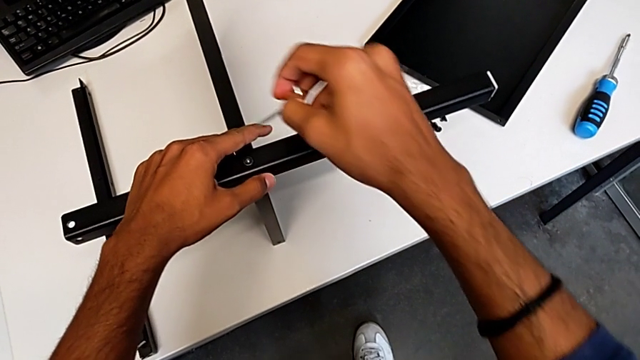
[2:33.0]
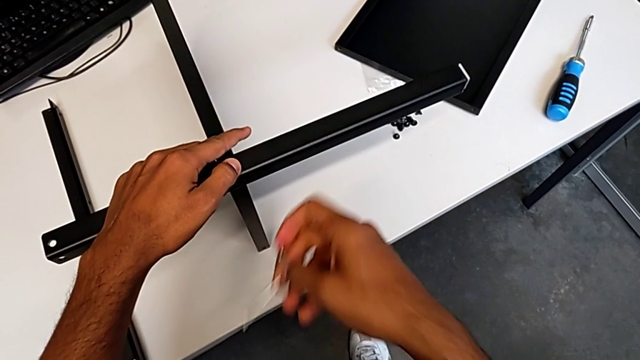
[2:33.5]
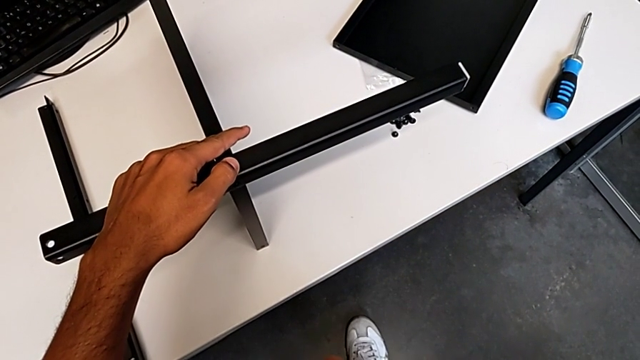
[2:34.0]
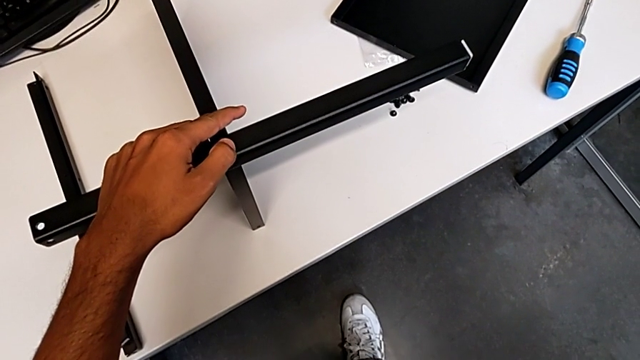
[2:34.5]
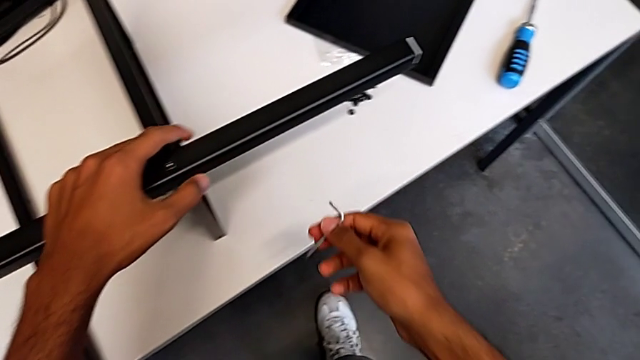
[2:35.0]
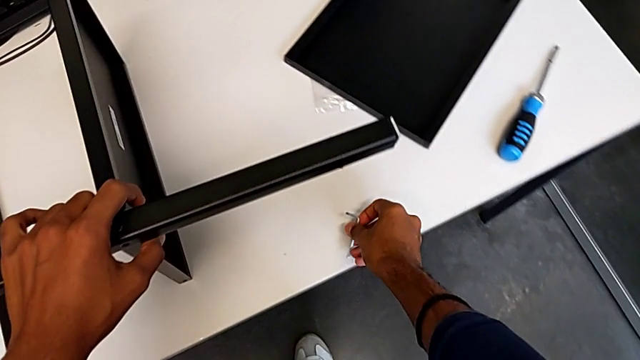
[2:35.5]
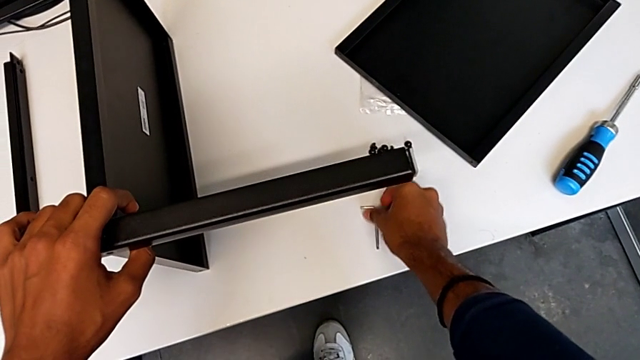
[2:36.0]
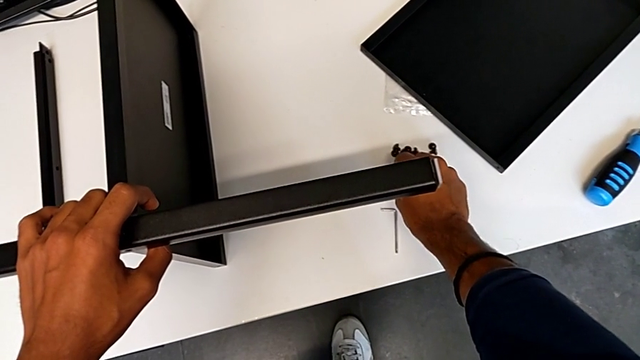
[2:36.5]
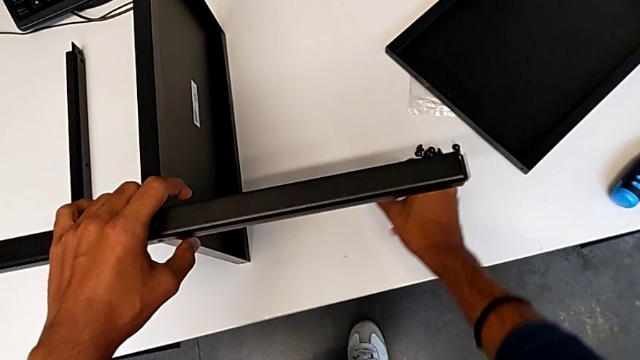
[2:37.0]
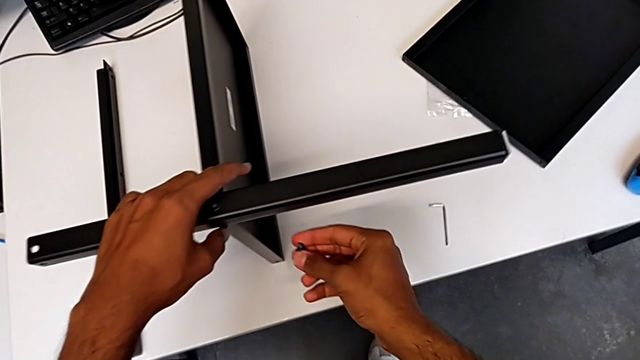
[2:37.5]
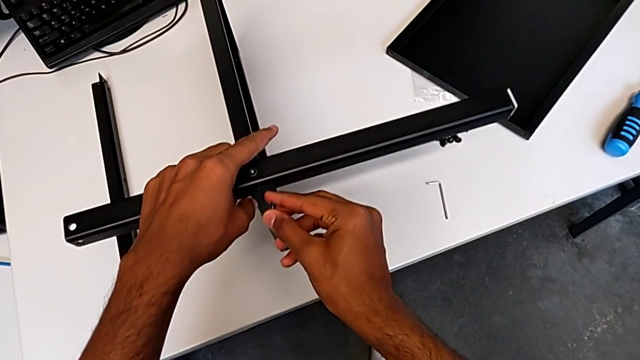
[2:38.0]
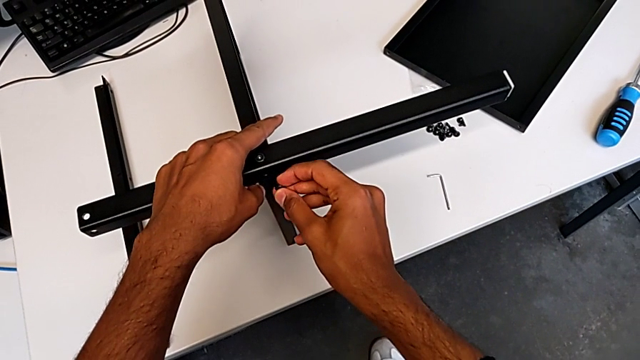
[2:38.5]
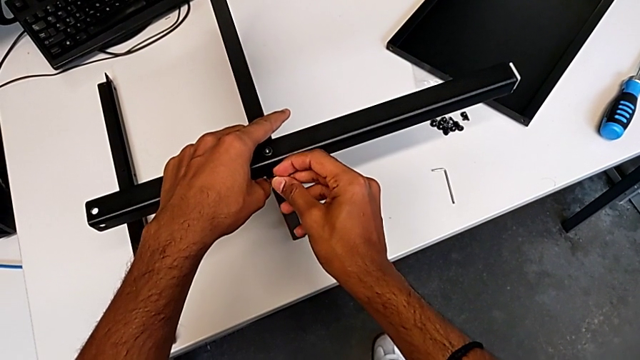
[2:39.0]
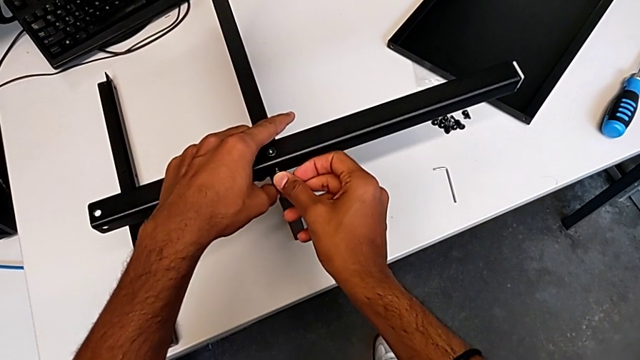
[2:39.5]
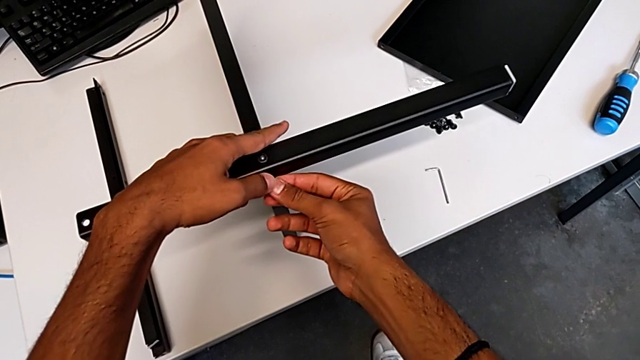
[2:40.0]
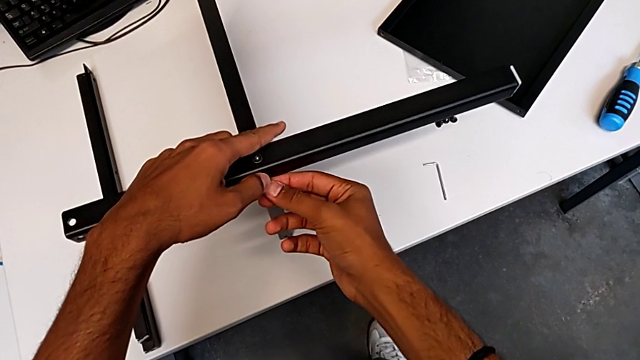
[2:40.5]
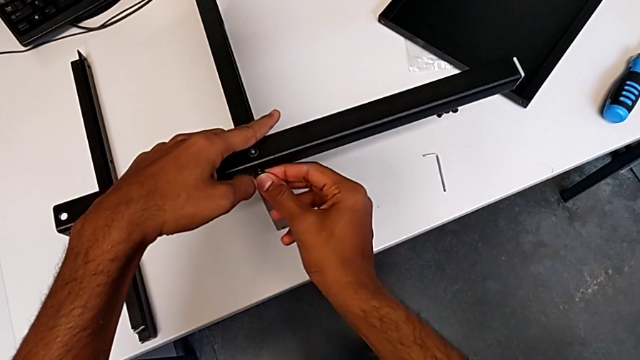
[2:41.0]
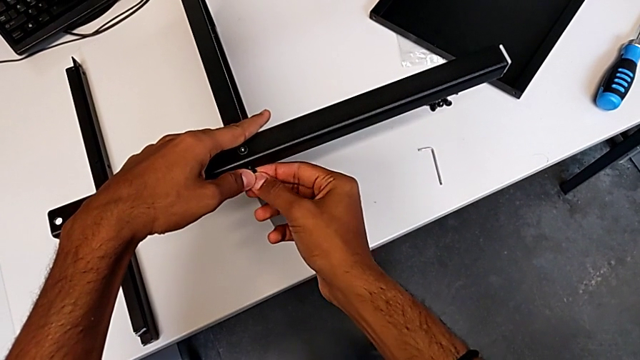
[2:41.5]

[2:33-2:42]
The camera wearer is screwing the first leg onto the shelf. They screw the first hex socket head and begin to screw the second hex socket head.

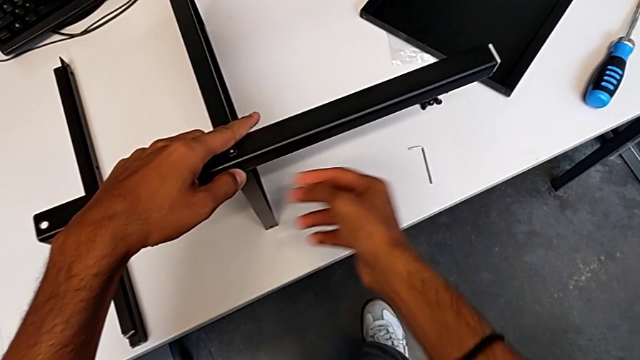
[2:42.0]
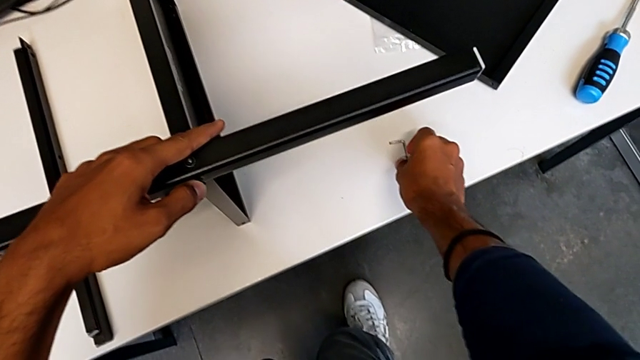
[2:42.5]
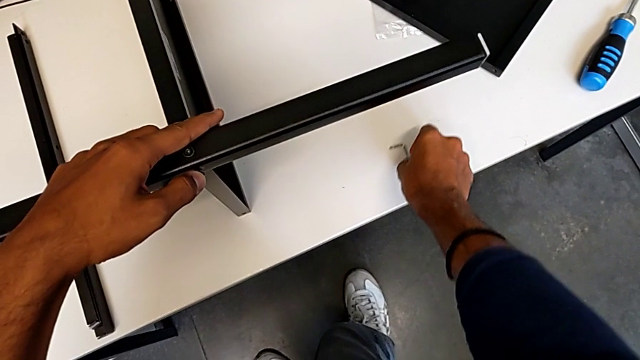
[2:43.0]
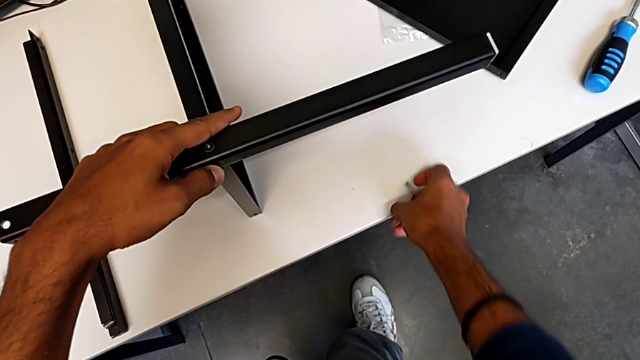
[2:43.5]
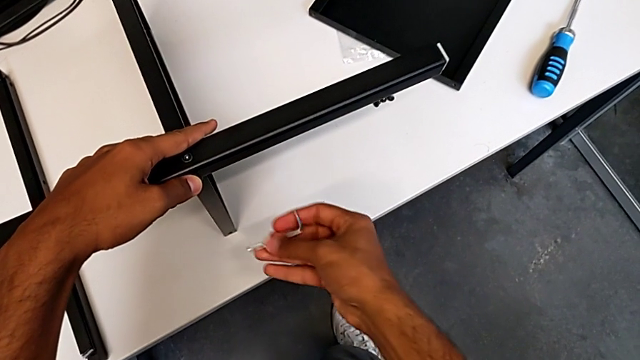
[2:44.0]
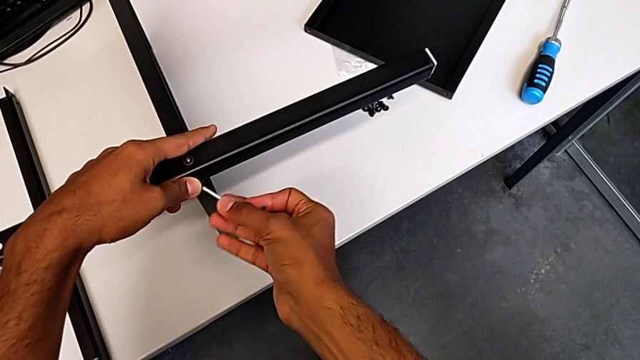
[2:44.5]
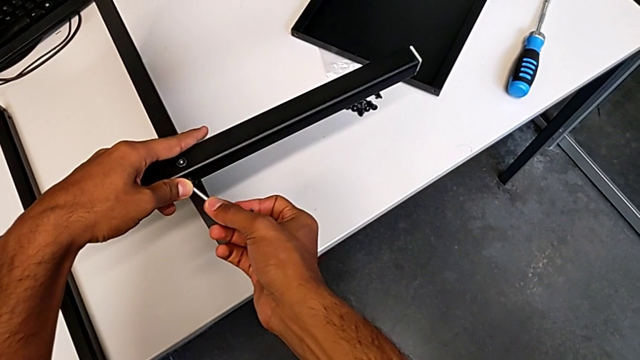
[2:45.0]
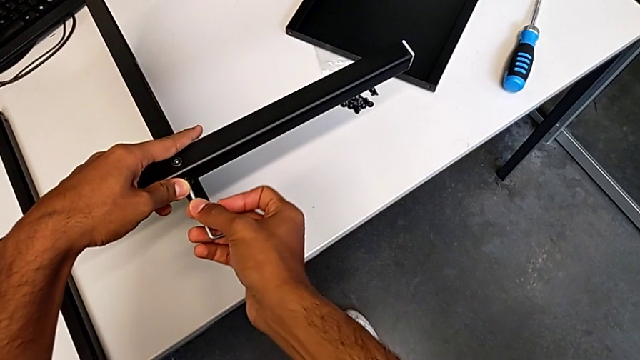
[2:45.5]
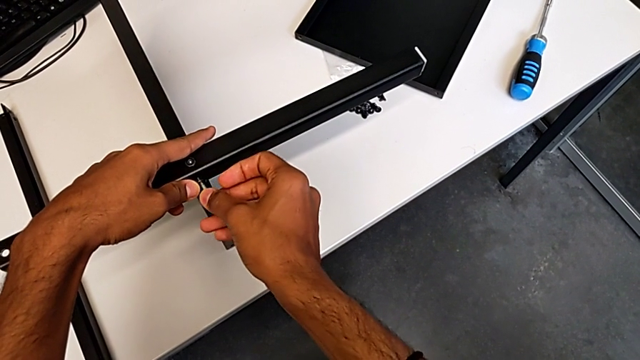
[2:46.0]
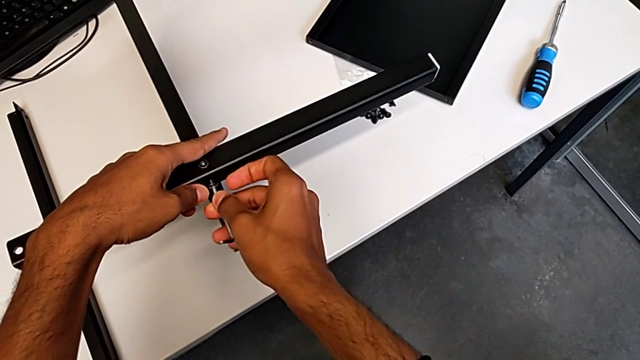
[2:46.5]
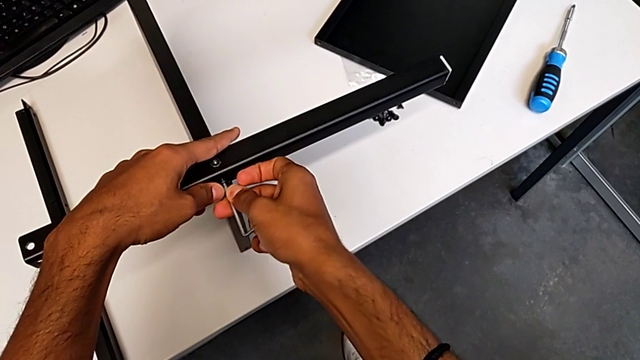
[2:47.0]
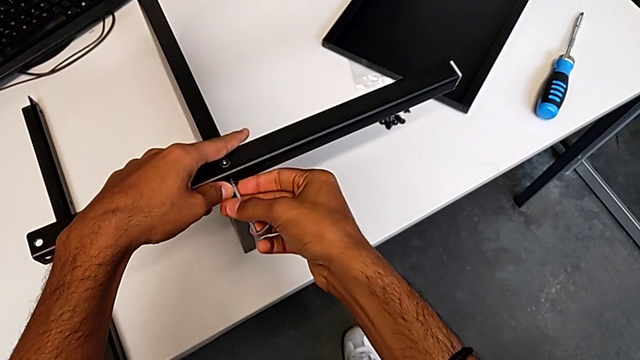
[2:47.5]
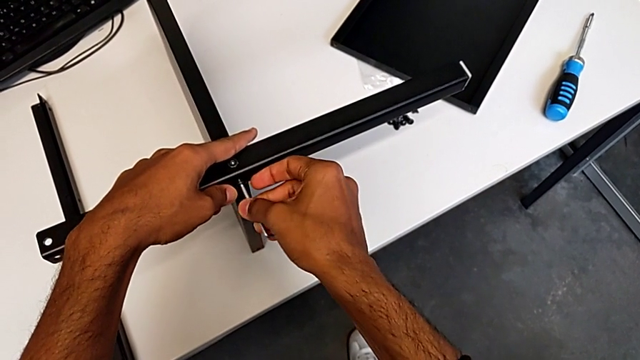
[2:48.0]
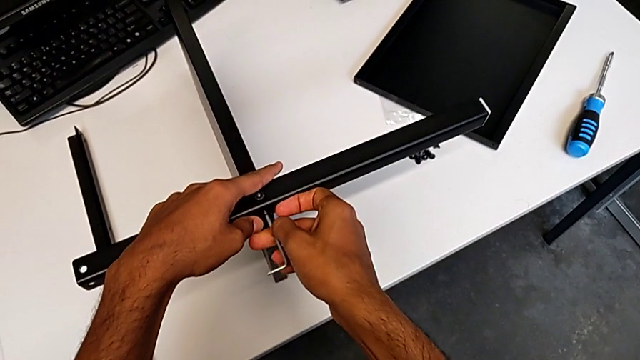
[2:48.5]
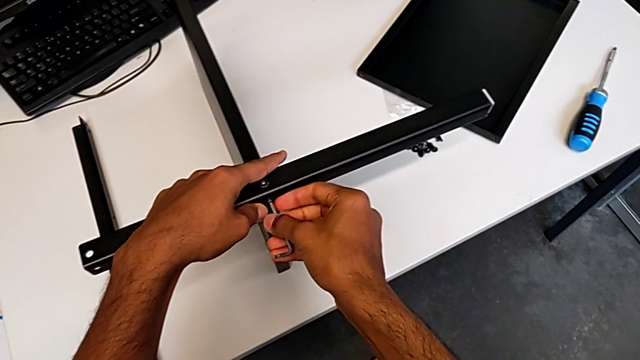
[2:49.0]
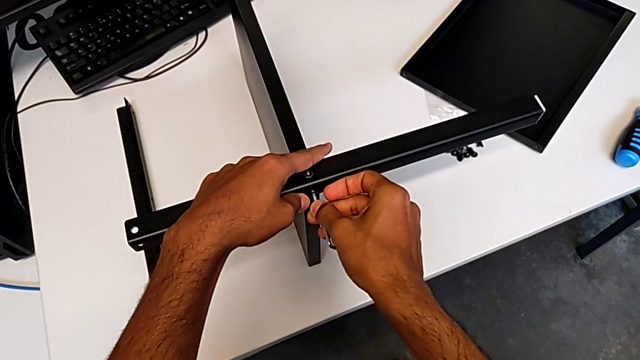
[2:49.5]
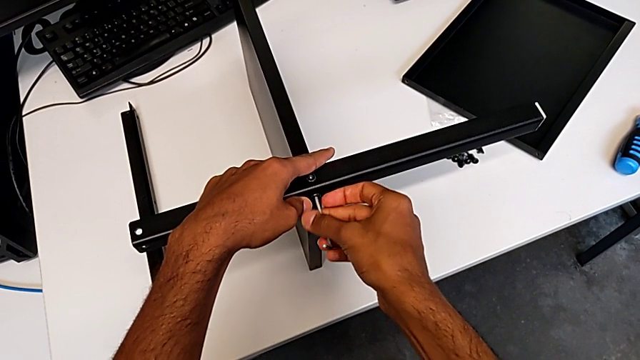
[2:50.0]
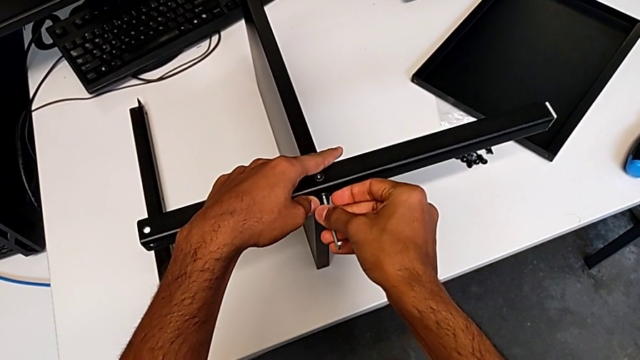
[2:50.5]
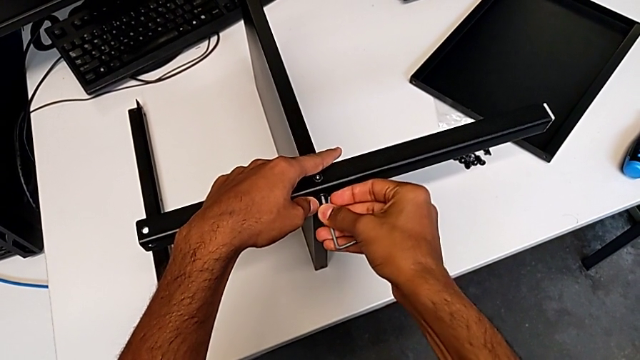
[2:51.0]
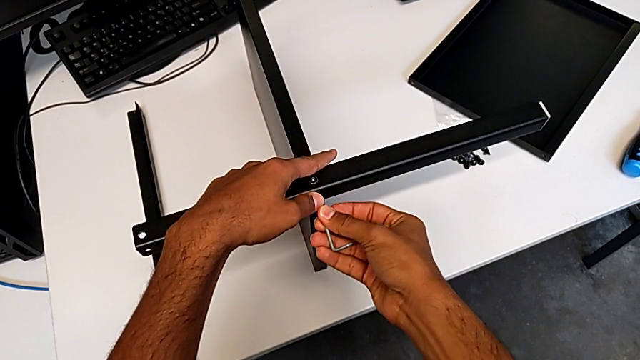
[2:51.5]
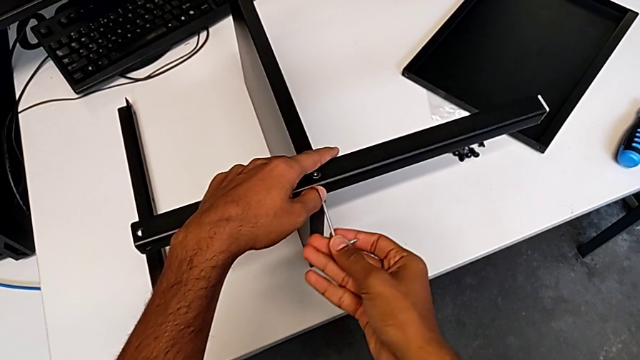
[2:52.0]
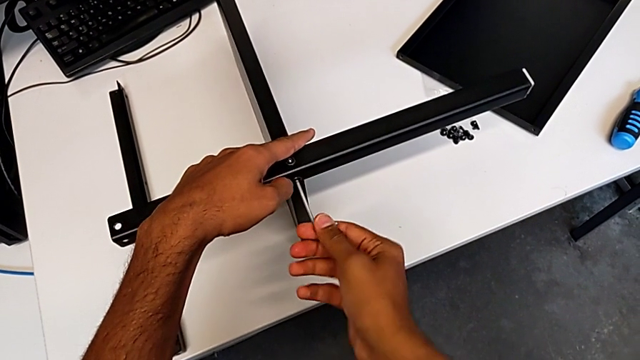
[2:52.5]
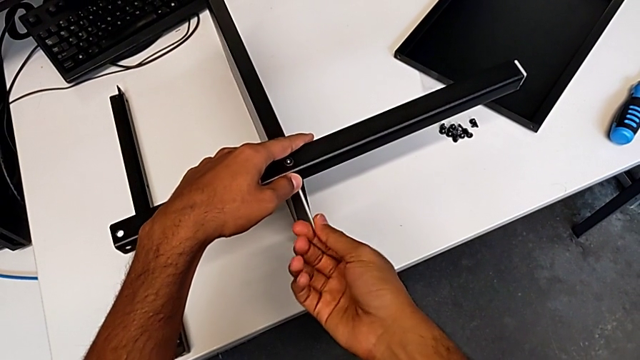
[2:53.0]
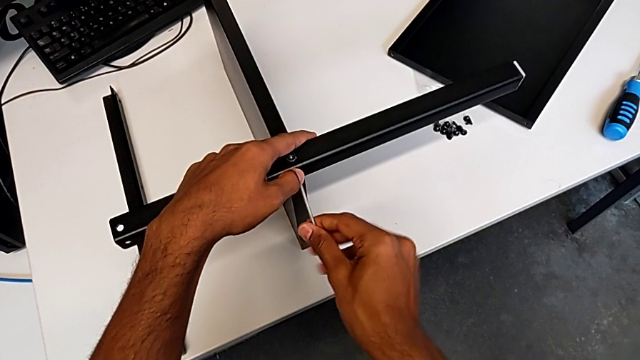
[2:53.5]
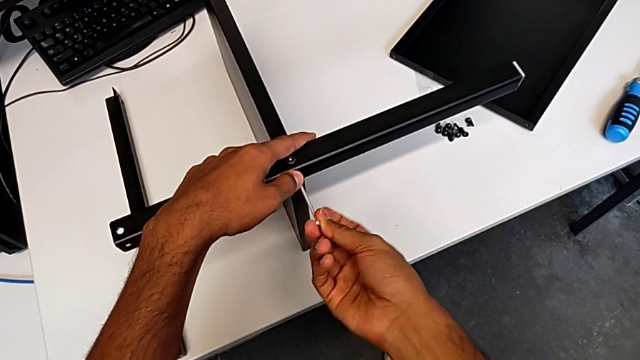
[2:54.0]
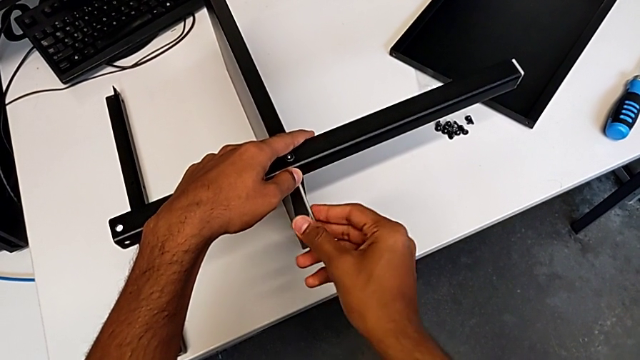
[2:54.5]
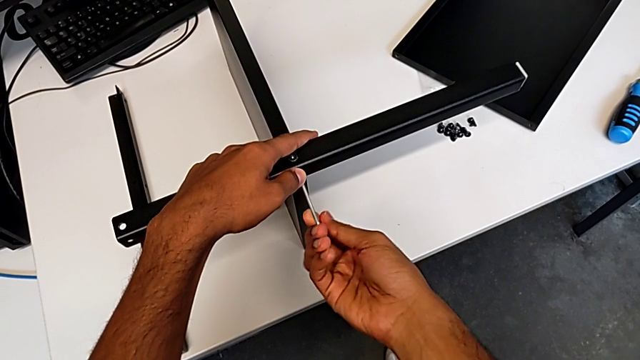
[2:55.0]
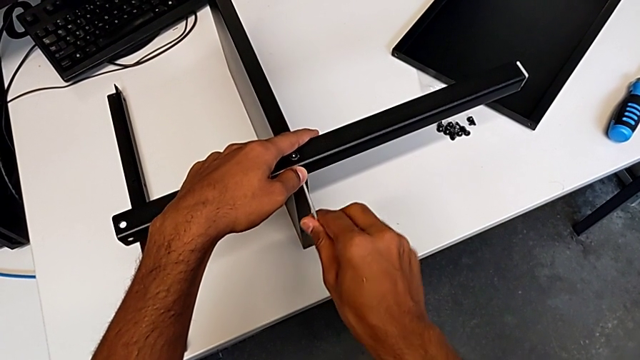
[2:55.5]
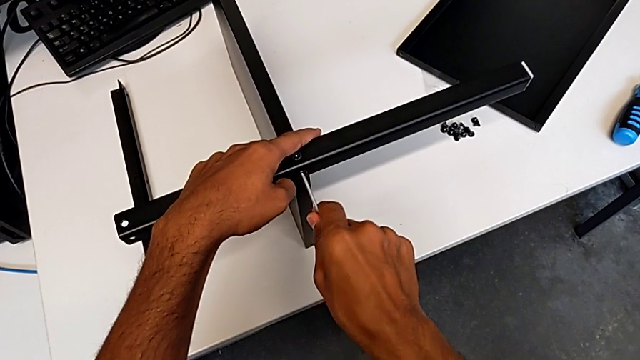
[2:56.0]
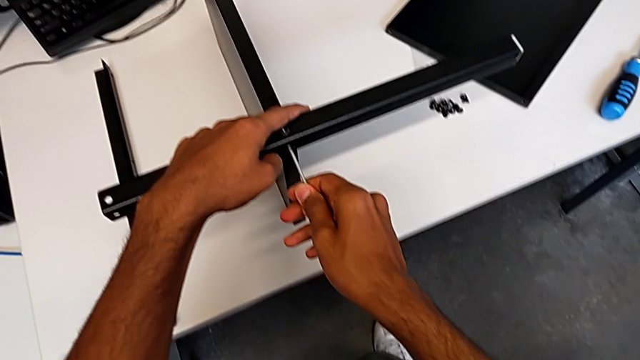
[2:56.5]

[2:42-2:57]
The camera wearer is screwing the first leg onto the shelf. They keep screwing the second hex socket head and begin to screw it.
